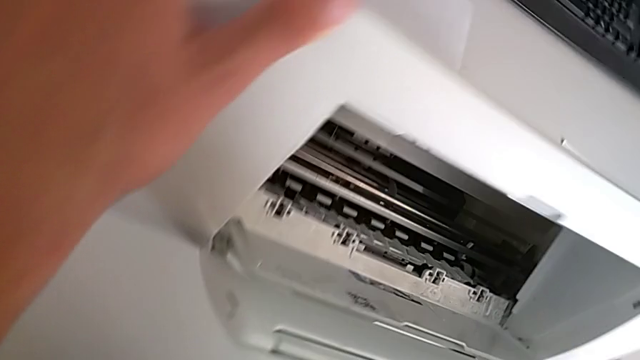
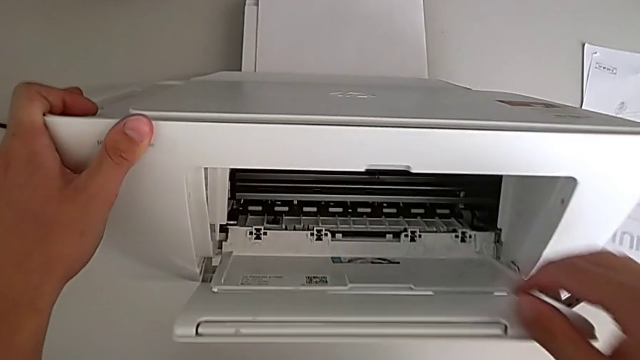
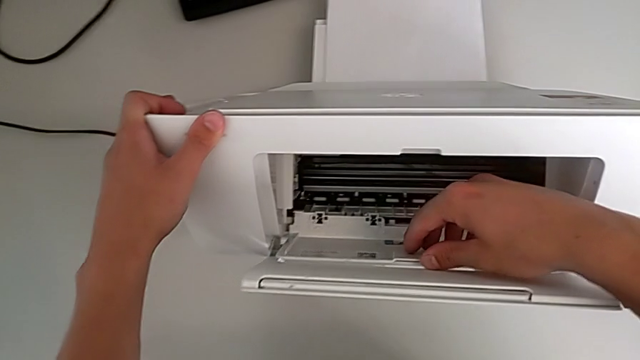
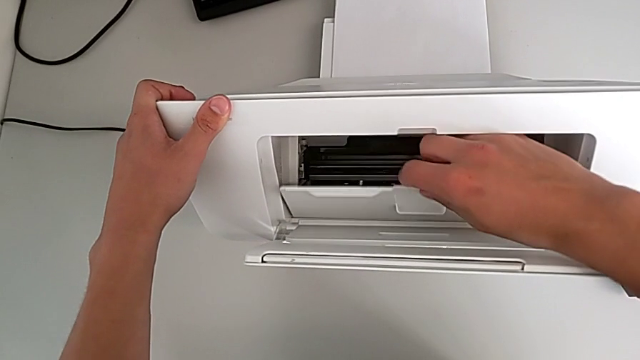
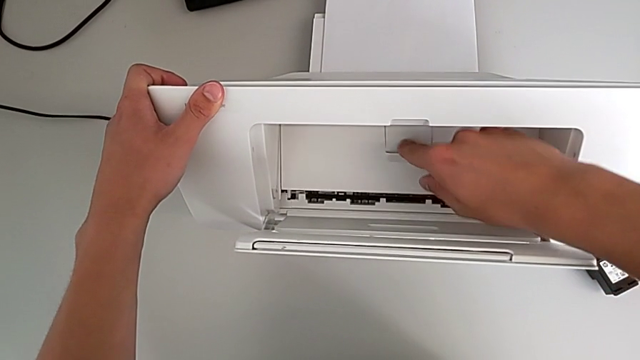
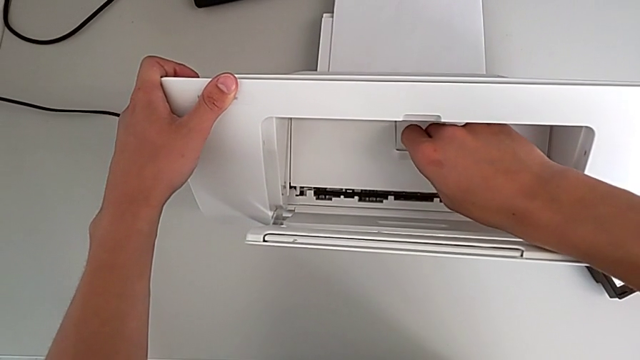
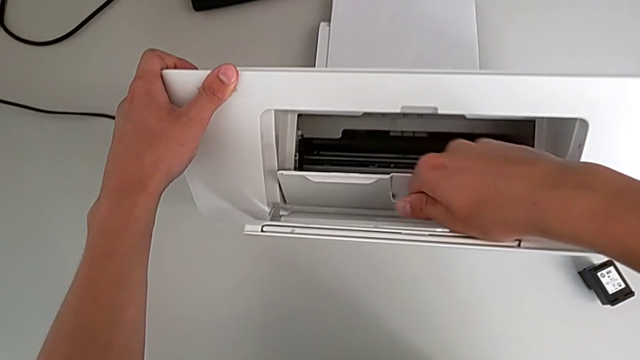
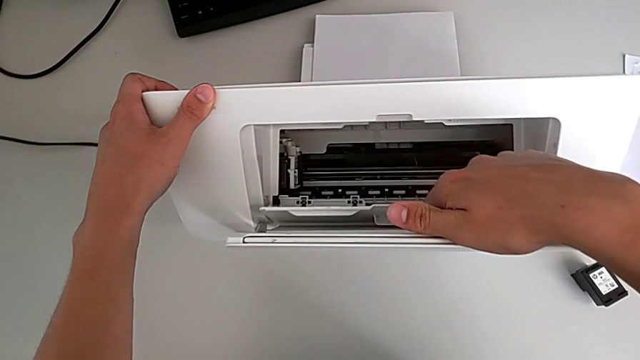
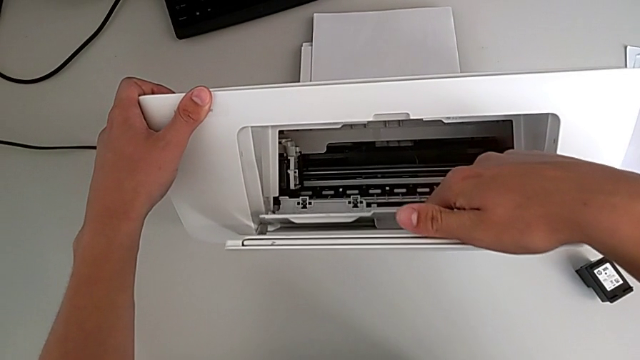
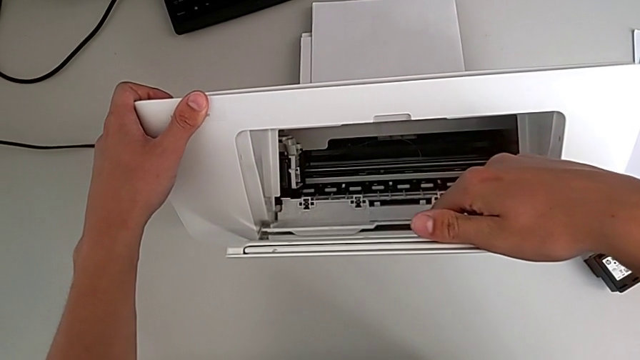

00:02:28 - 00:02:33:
The camera wearer is opening the gate of the cartridge. They grab the ink cartridge, close the cartridge gate and open it.

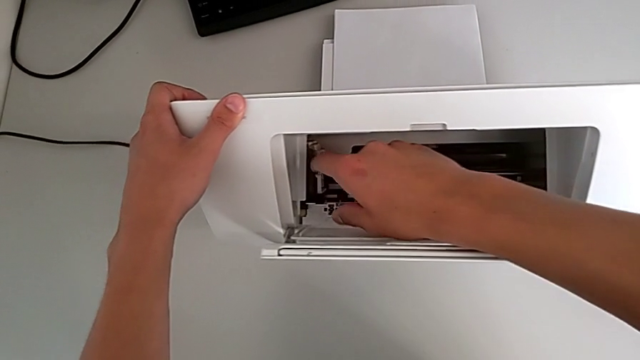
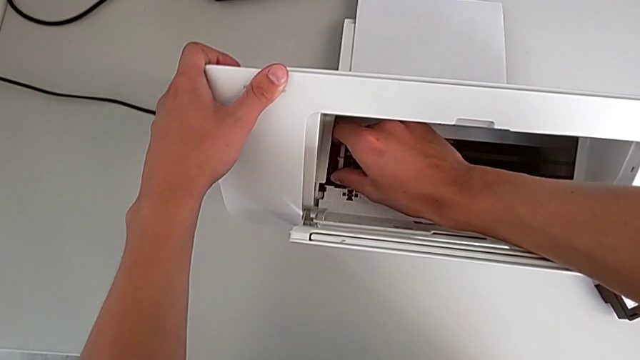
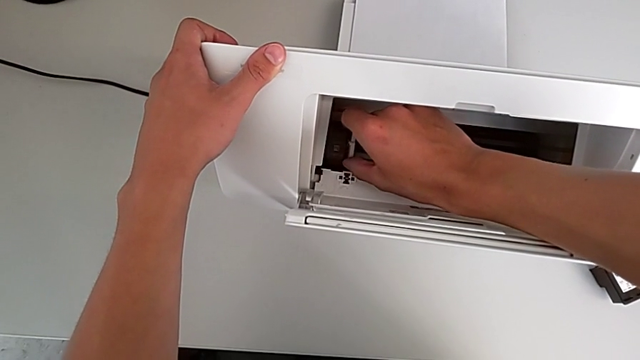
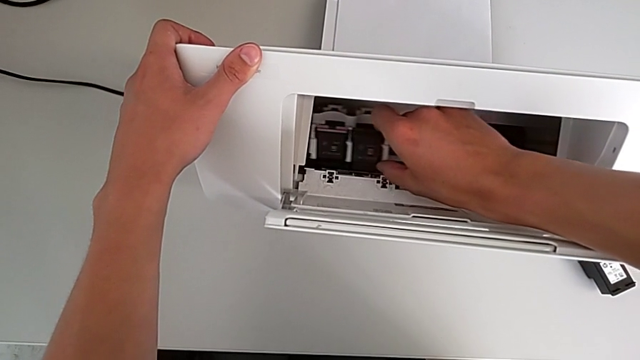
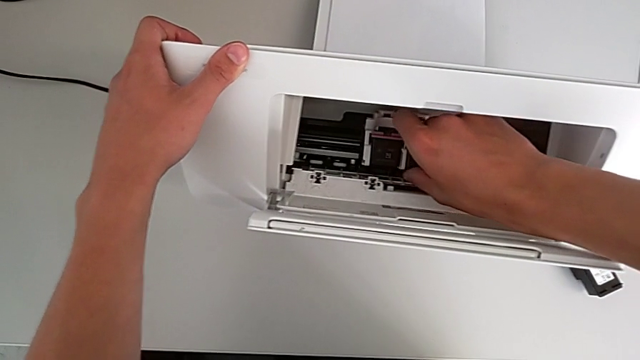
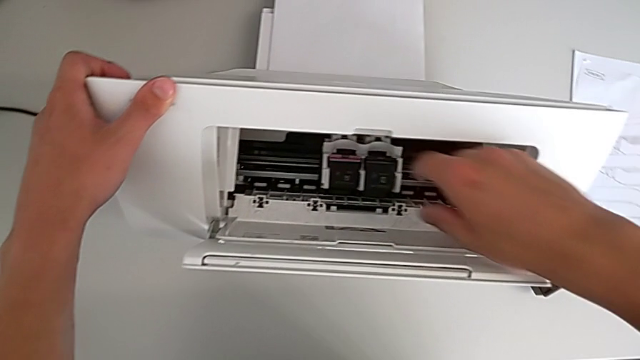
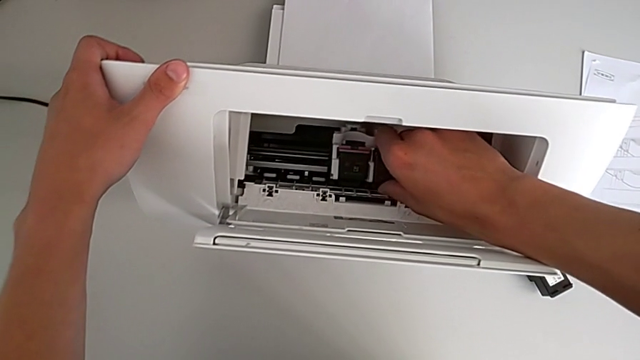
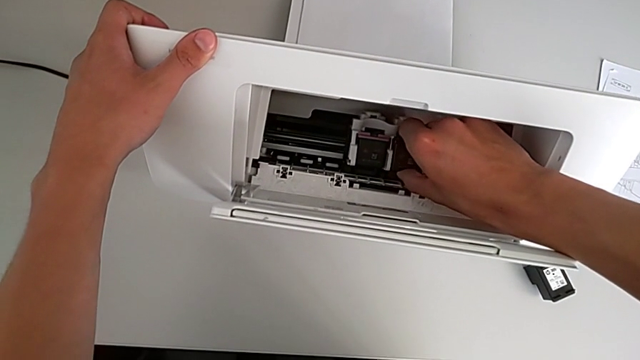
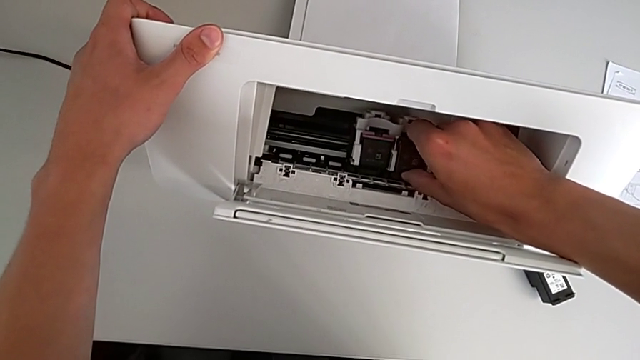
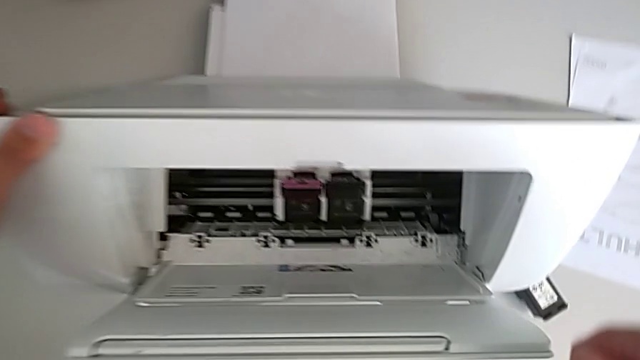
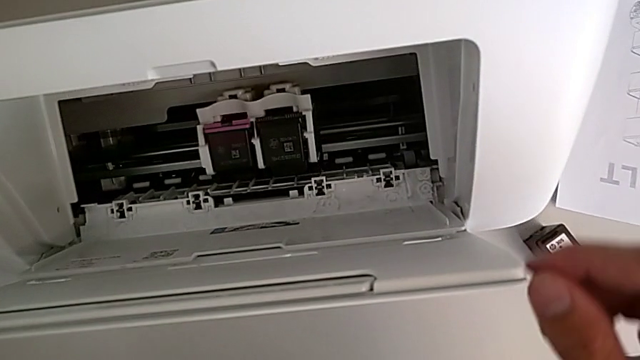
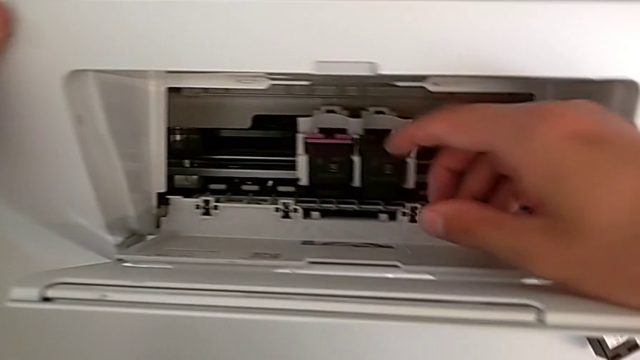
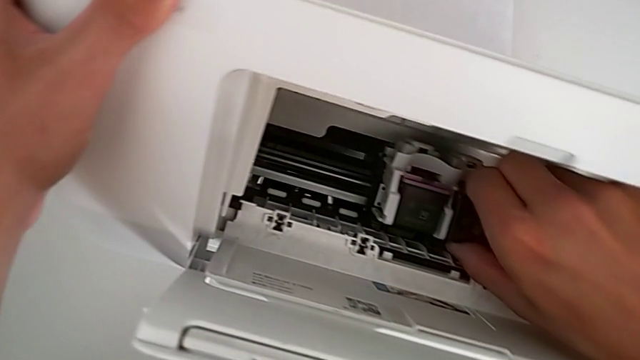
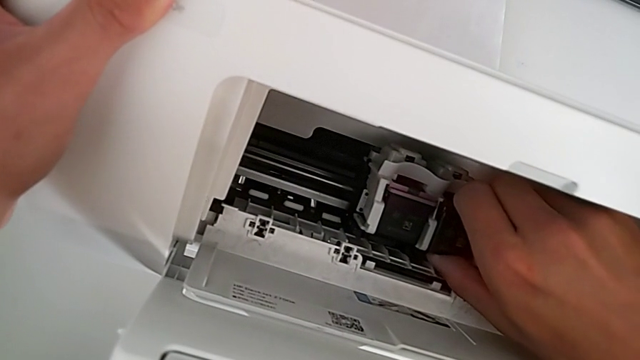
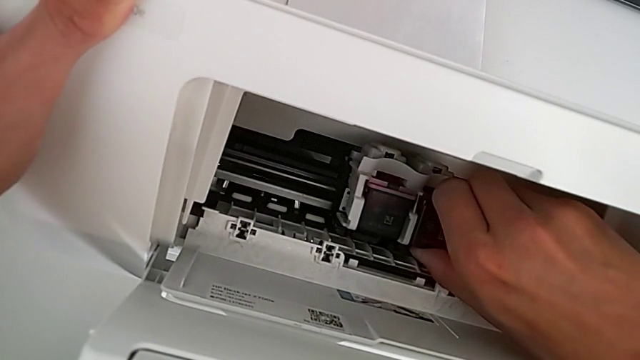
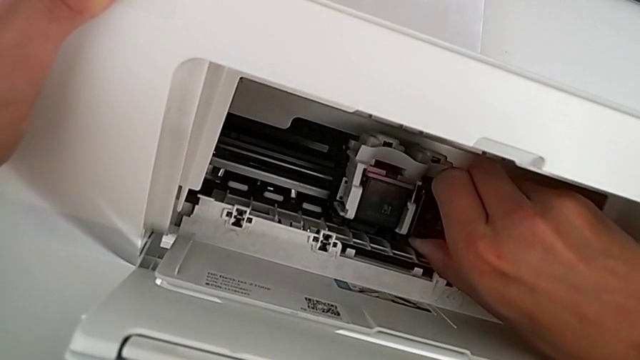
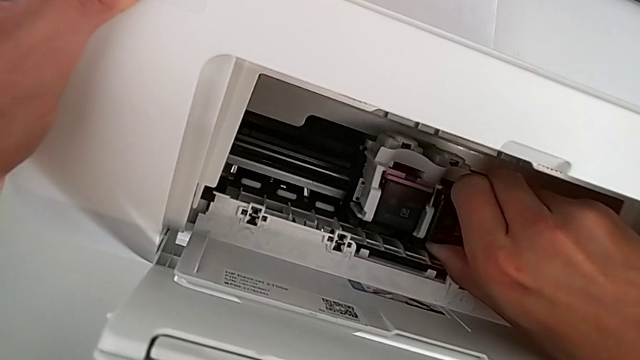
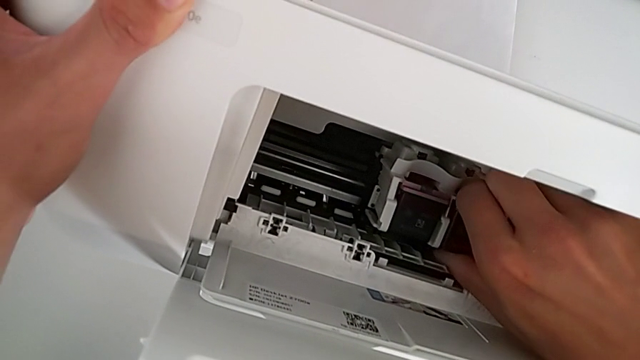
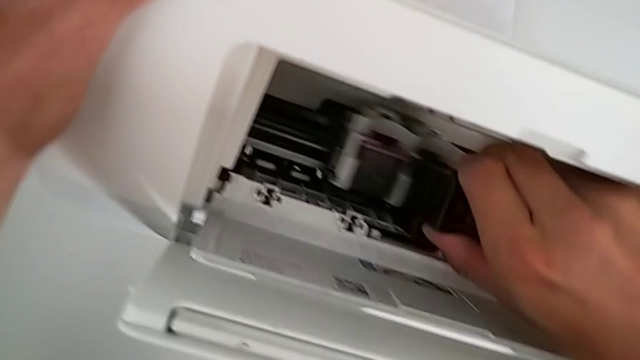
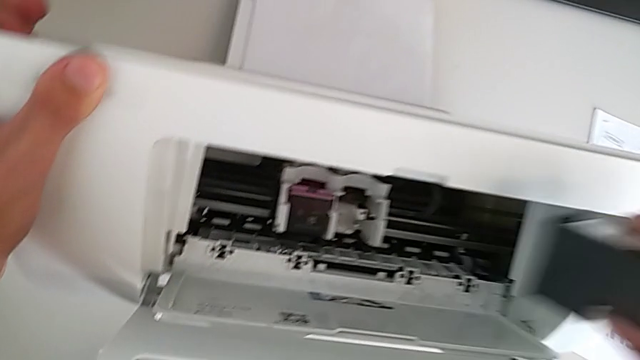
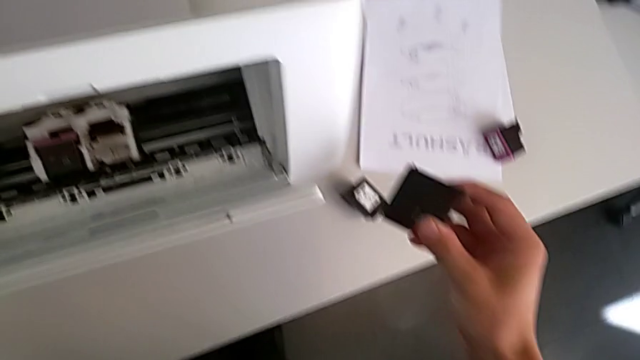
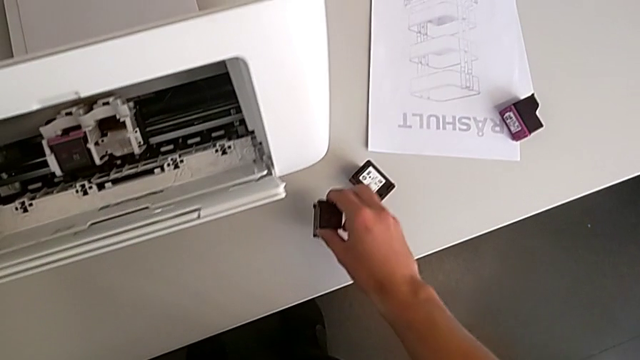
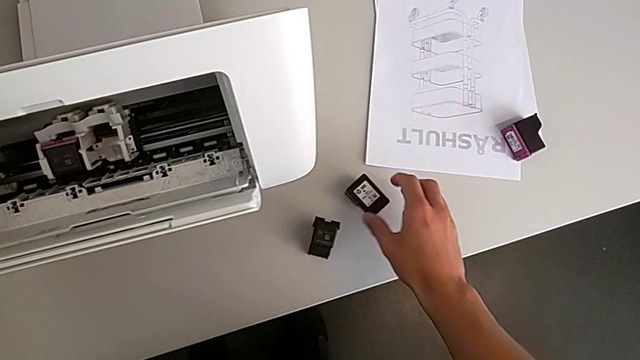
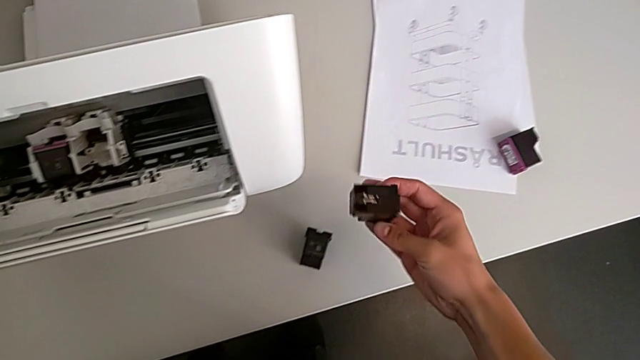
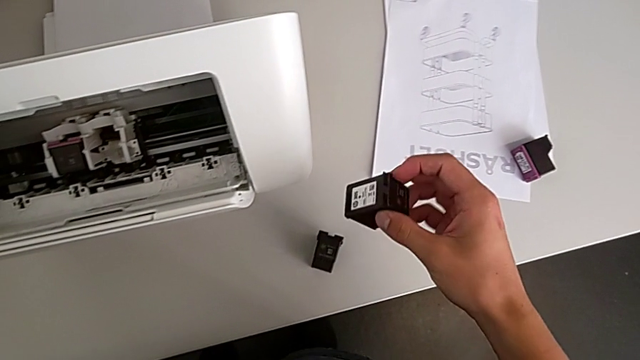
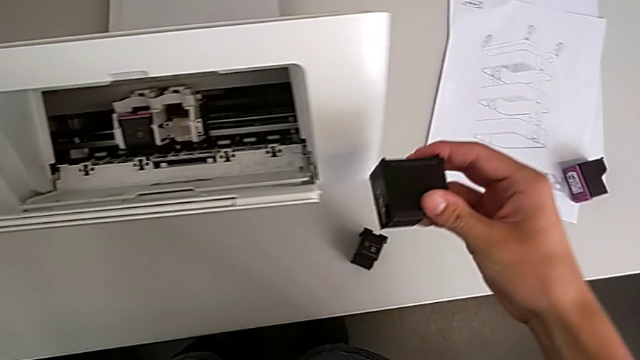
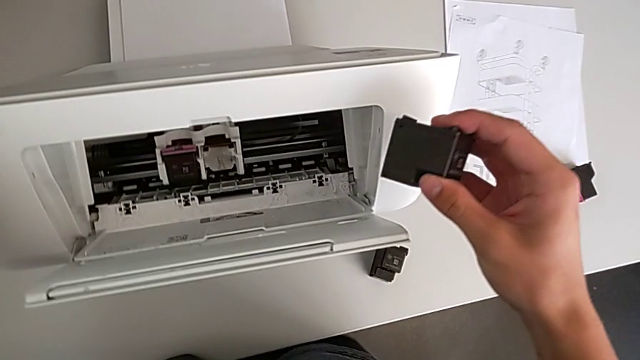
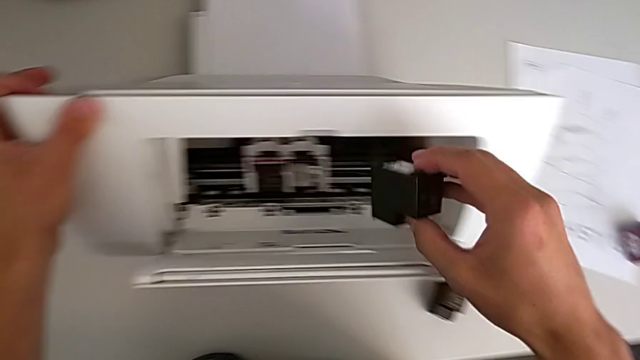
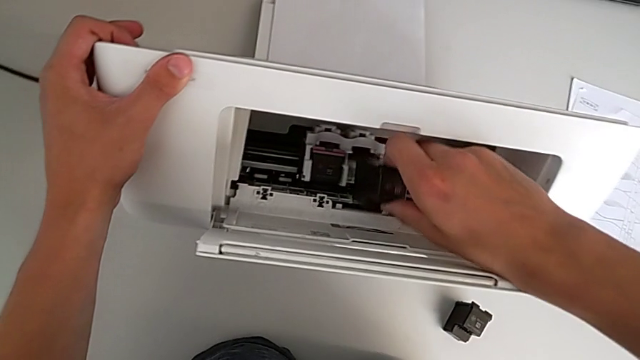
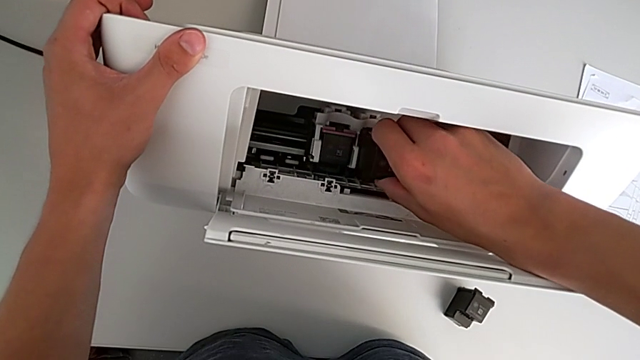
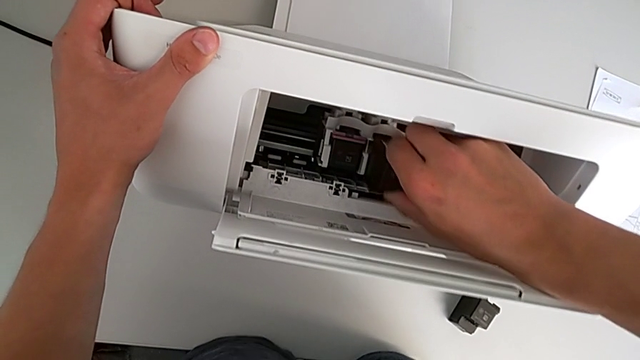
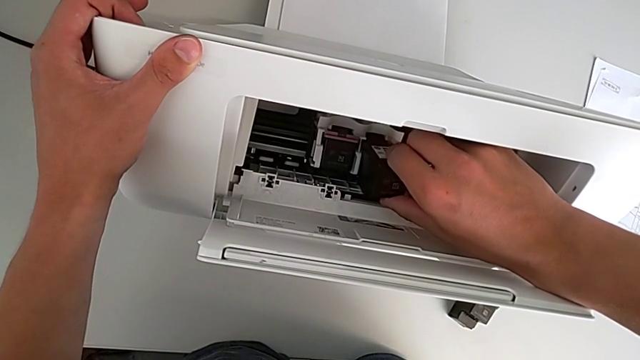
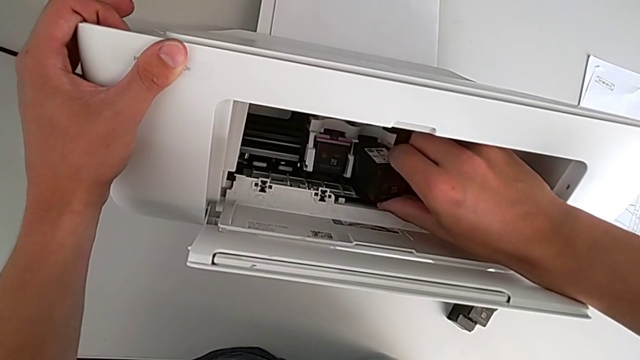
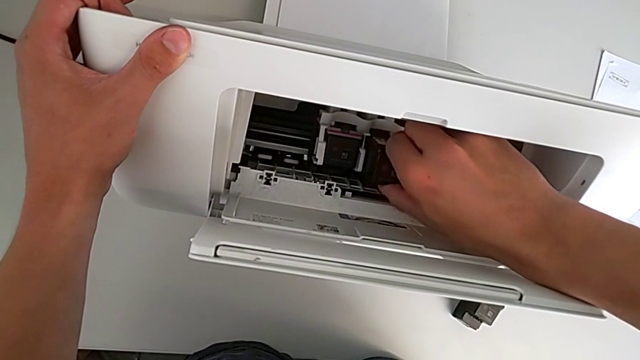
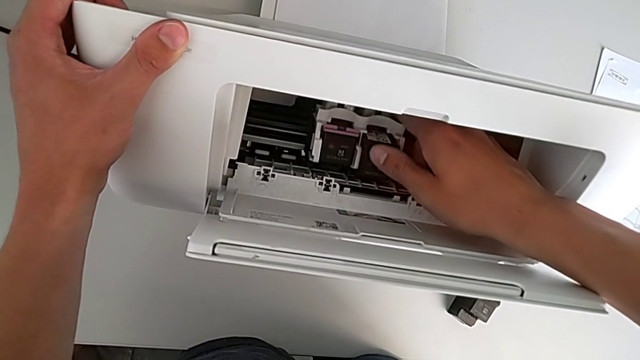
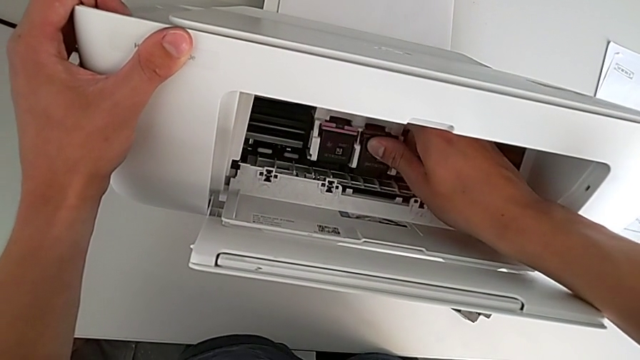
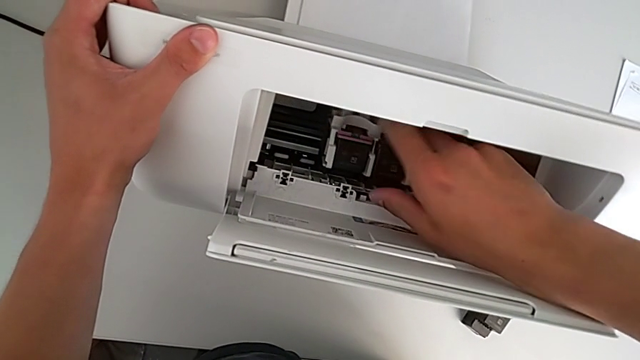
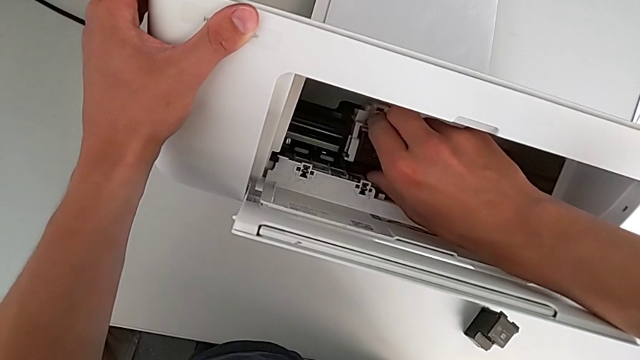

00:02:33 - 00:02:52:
The camera wearer is exchanging the old ink cartridges in the printer for the new ones. They slide the ink cartridge, grab the old ink cartridge twice, hold the ink cartridge, place it, grab the black ink cartridge and insert it.
